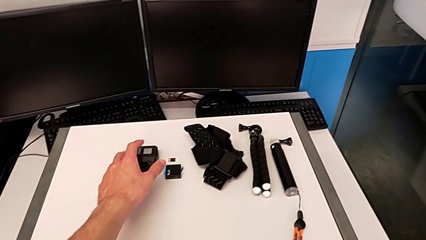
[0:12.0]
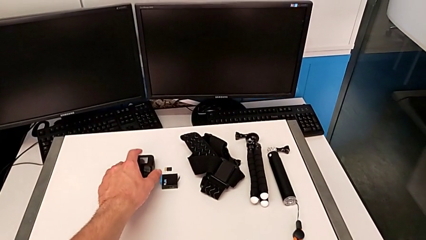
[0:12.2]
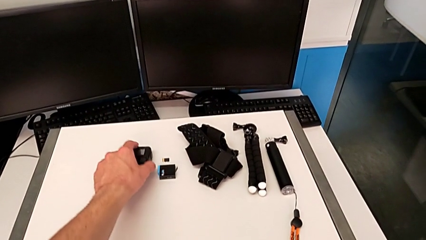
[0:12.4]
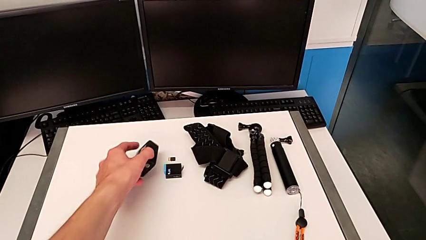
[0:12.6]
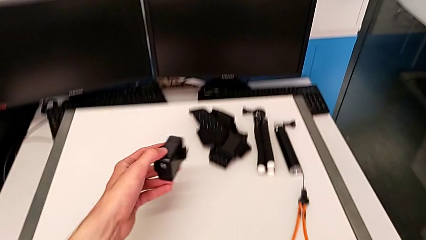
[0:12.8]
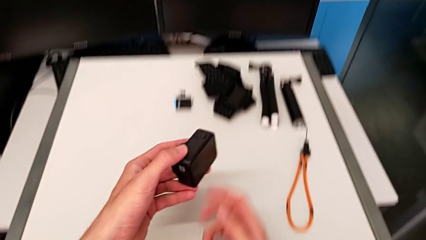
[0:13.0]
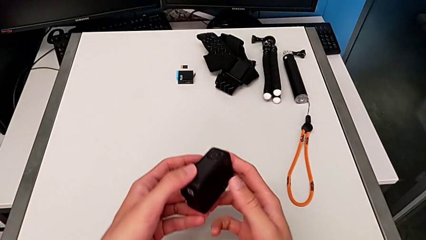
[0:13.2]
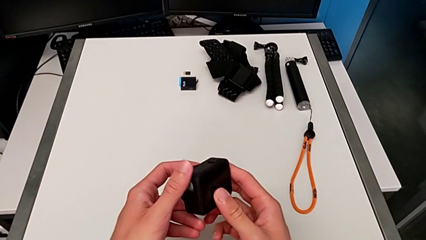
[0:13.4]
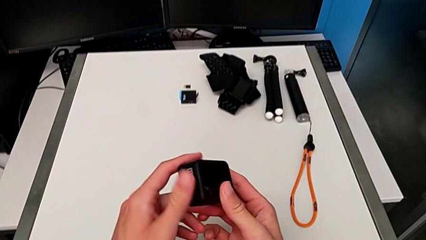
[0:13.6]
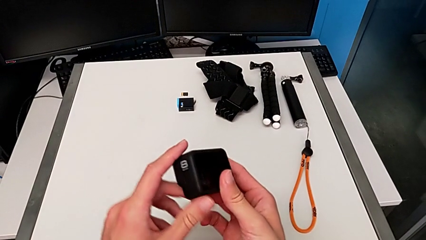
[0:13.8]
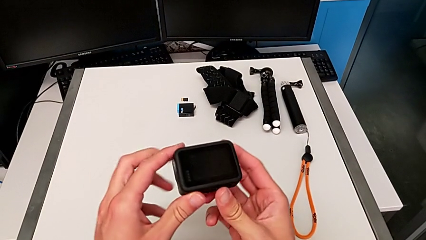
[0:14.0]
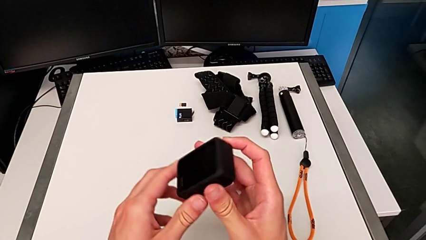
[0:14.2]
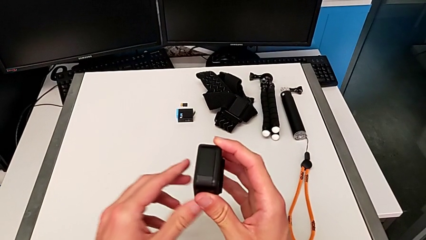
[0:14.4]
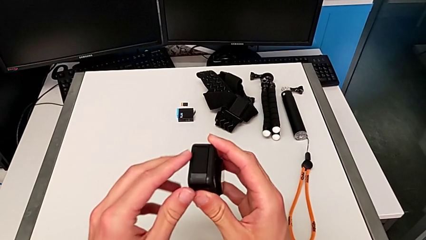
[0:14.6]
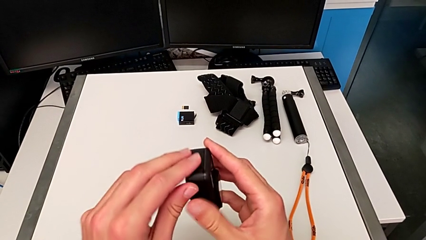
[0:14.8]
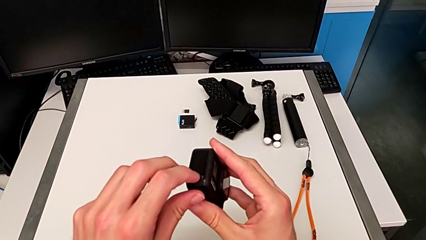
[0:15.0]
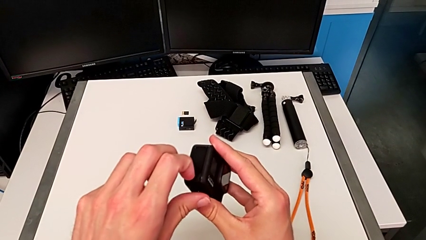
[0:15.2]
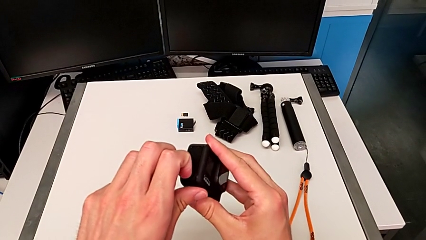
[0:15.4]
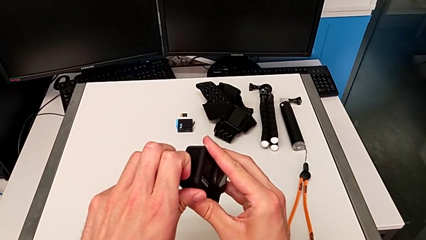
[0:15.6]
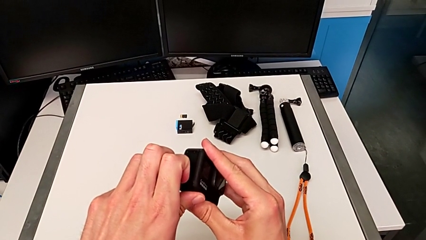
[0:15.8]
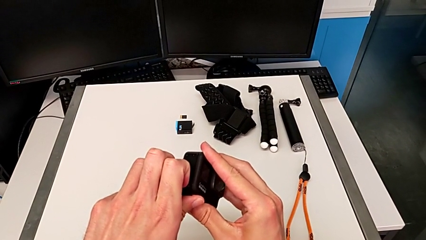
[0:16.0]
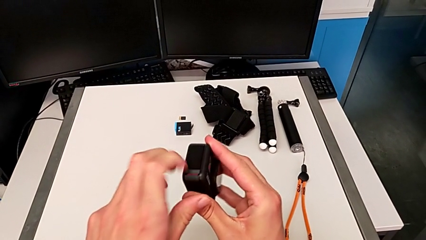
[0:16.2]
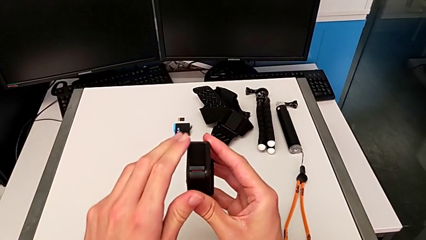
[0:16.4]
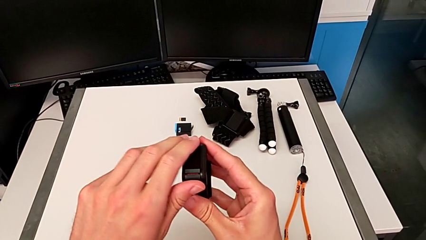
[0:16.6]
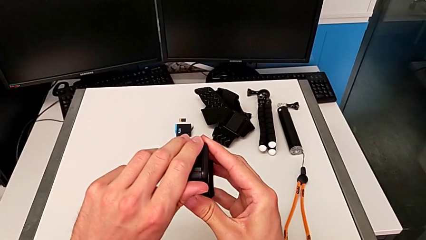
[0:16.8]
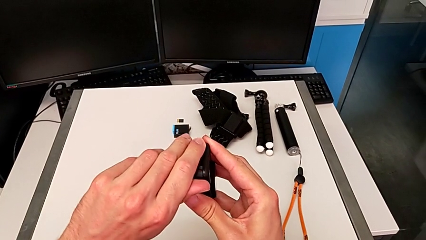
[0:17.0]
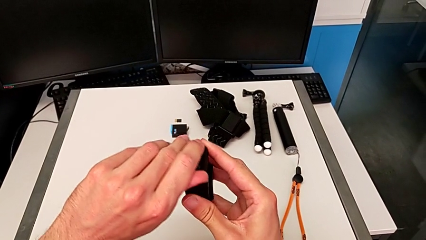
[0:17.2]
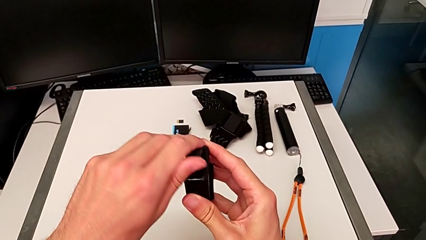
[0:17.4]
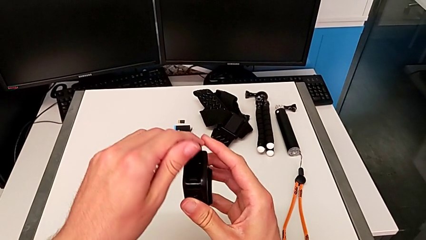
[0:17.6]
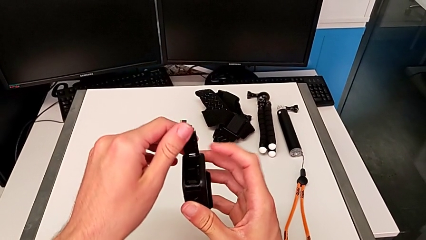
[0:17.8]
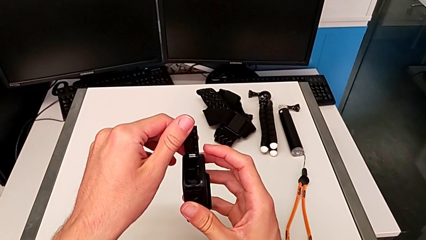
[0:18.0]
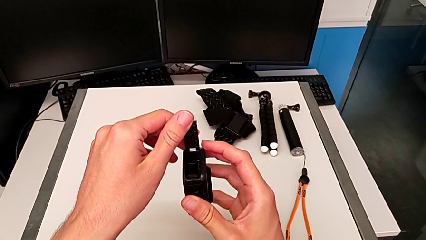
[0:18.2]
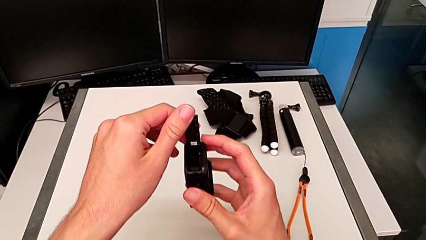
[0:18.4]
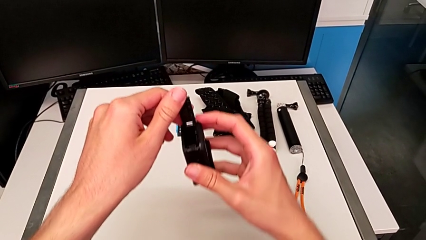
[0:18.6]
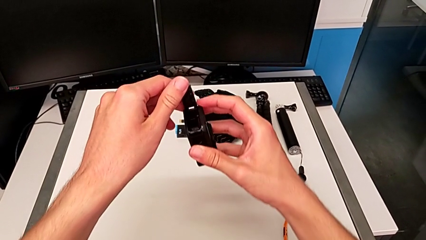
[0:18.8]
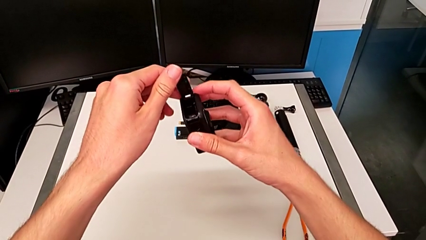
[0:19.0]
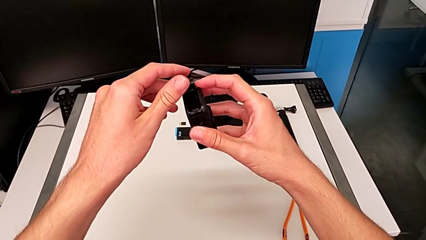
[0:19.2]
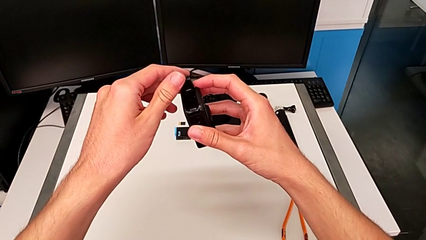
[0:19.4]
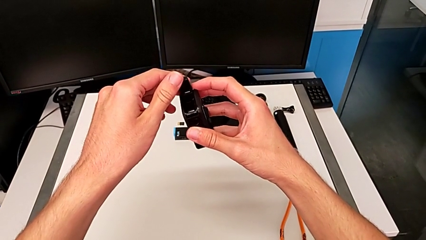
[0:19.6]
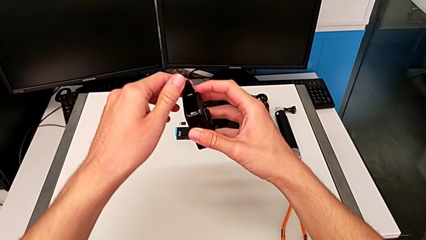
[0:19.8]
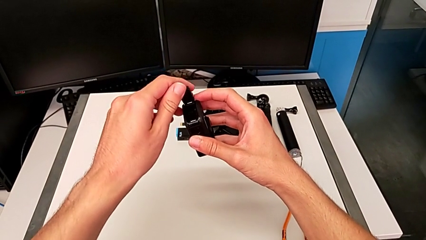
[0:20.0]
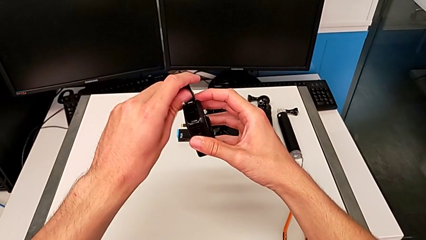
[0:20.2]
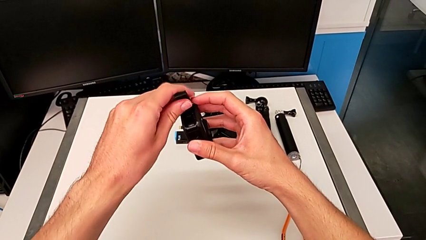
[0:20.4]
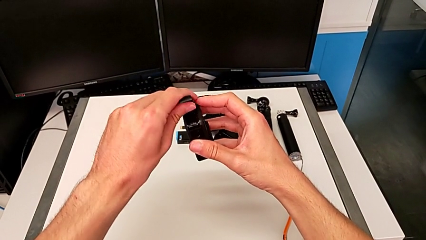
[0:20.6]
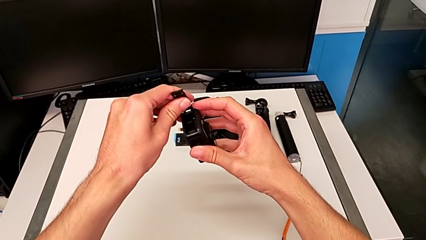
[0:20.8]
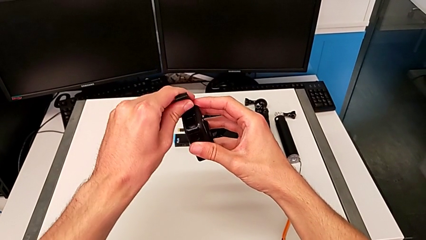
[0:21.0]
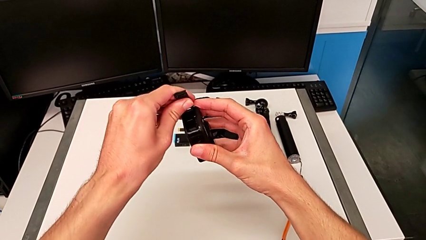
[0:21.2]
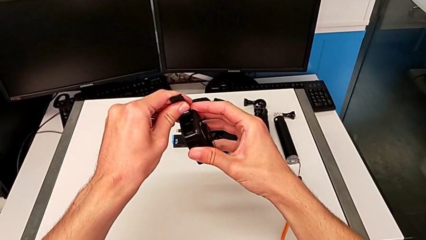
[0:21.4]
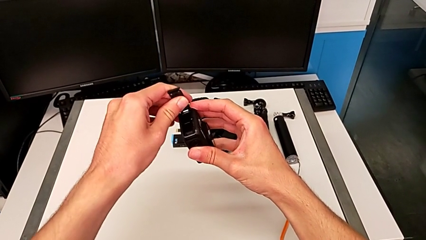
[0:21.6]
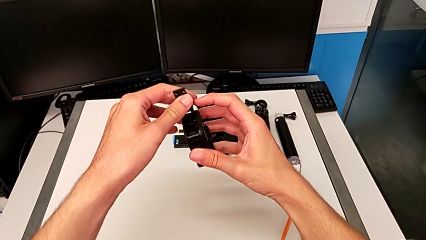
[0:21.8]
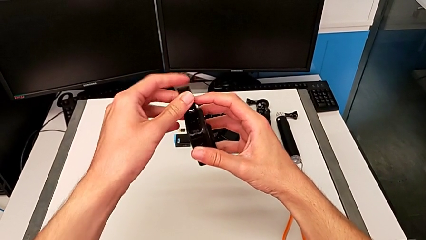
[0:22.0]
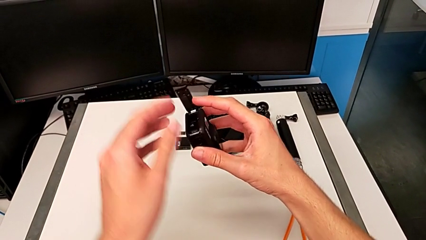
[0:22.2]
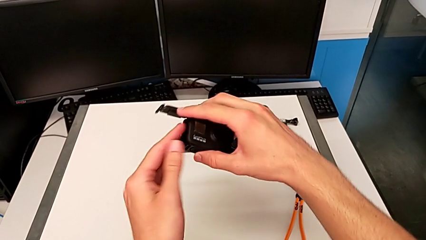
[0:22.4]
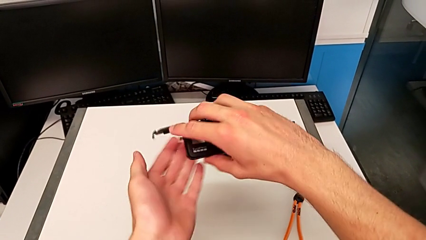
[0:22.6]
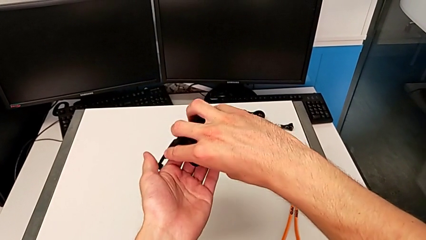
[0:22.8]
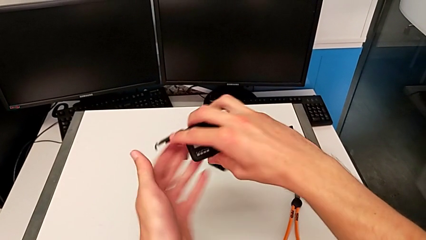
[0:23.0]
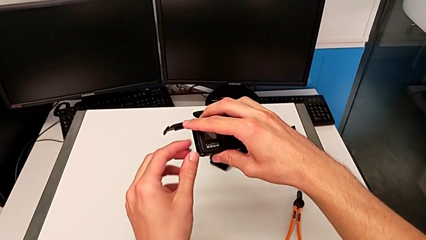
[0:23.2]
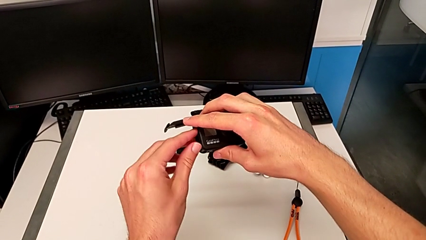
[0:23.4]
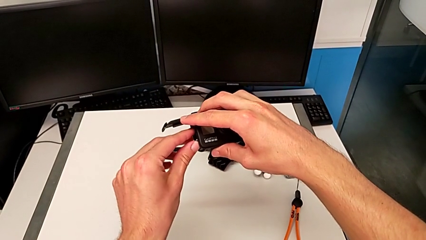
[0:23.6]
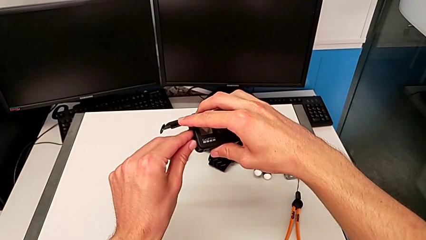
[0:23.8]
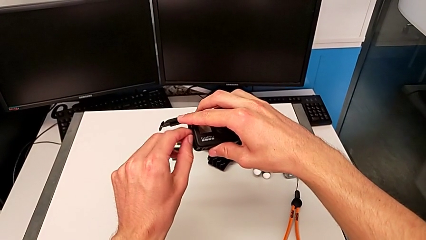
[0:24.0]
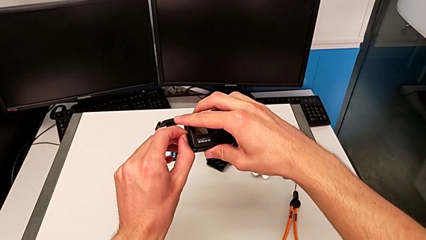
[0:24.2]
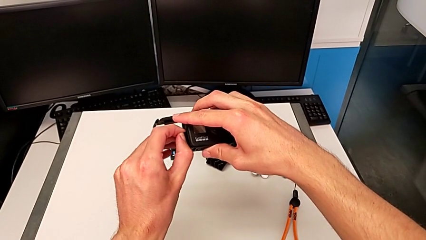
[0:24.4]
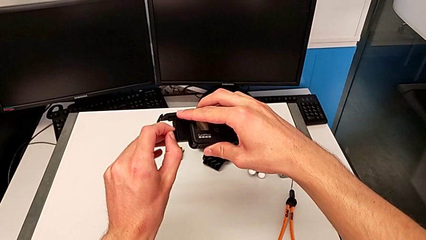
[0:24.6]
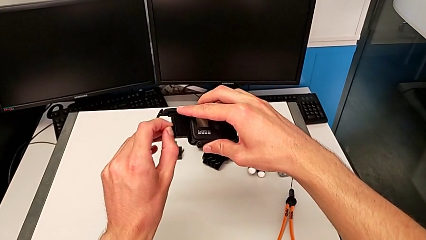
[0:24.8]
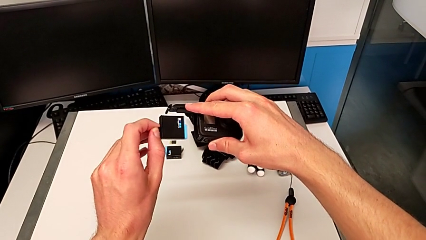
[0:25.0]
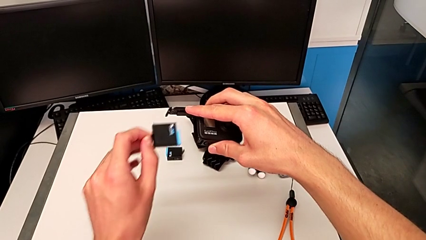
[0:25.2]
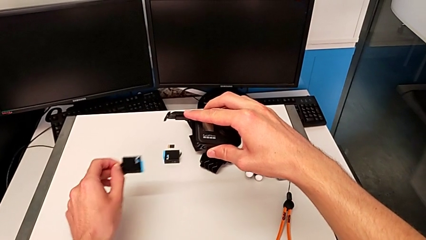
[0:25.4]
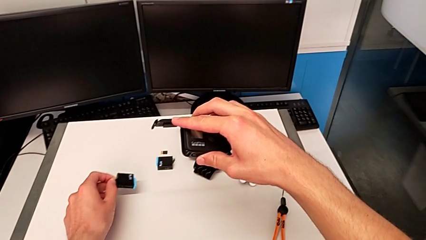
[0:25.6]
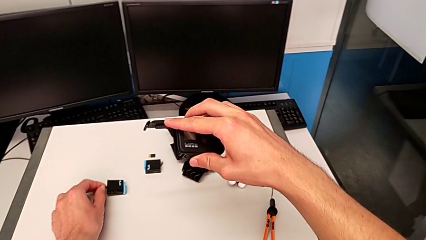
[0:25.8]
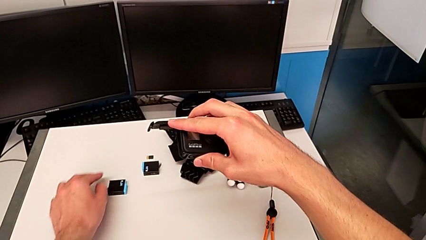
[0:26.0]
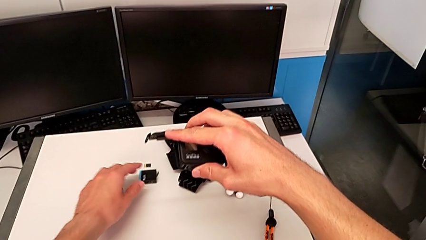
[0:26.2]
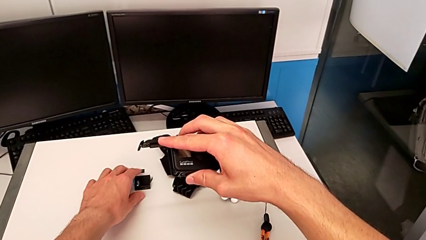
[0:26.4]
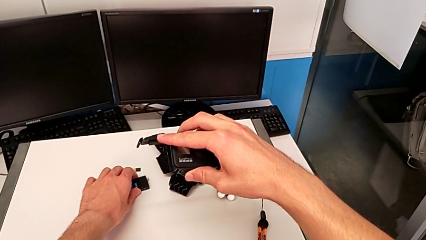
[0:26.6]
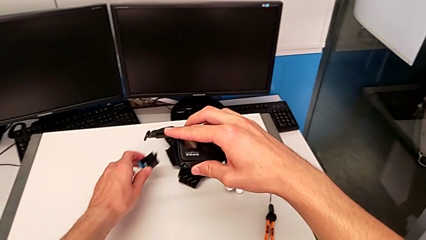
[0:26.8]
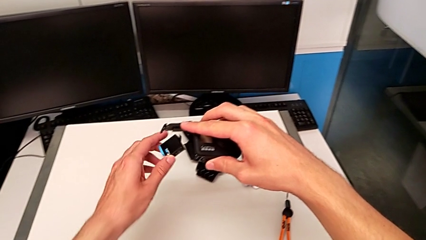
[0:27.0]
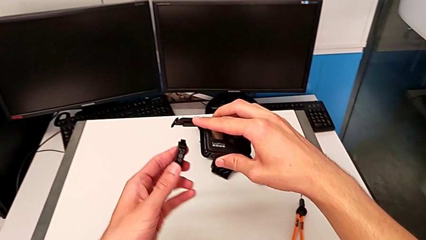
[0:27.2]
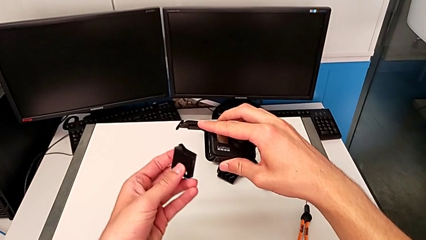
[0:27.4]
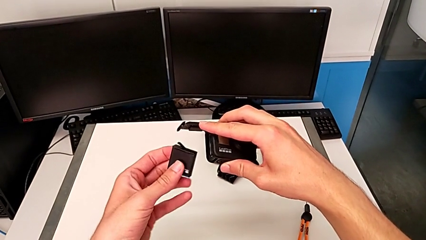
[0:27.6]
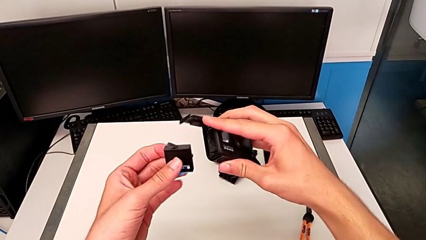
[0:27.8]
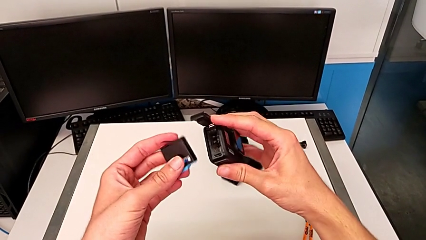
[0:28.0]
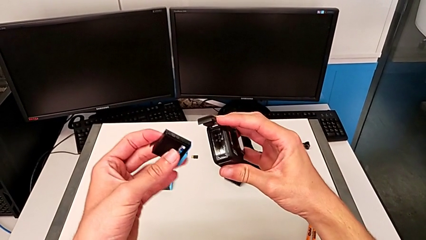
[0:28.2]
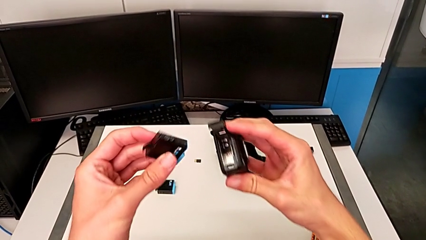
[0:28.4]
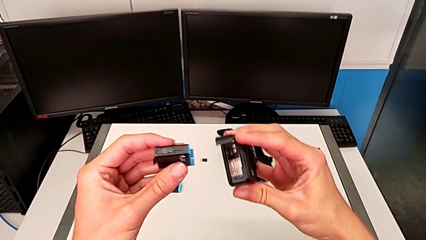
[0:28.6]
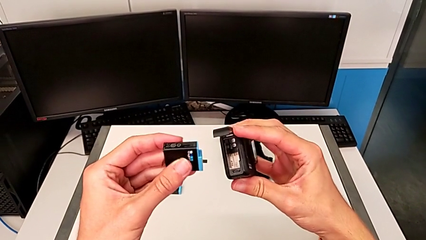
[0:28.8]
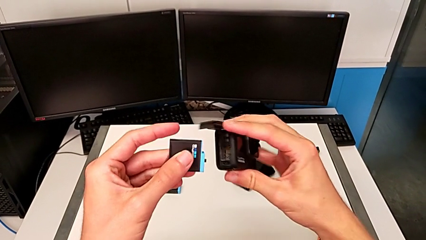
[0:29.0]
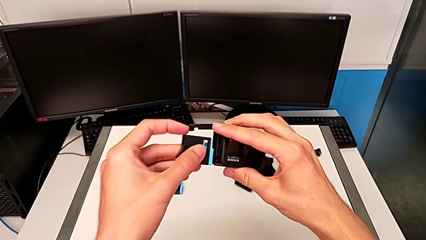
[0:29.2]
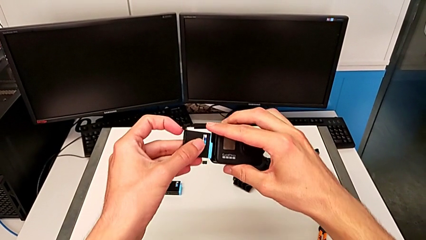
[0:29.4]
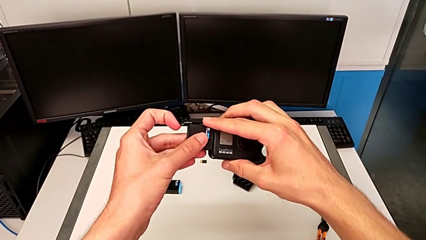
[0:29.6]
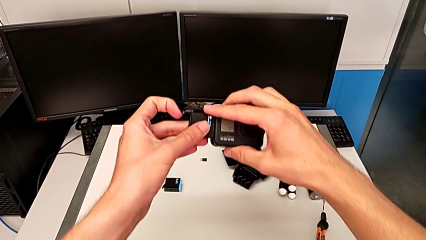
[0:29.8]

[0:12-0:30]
The camera wearer is exchanging the old battery for a new one in the GoPro. They inspect the GoPro, open the battery door, hold it, inspect it, rotate the GoPro, pull the battery, place it, lift it and rotate it.
